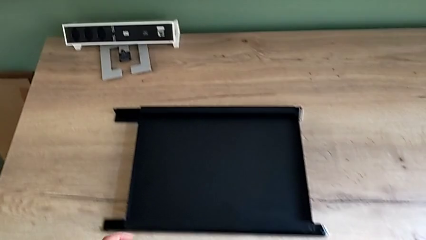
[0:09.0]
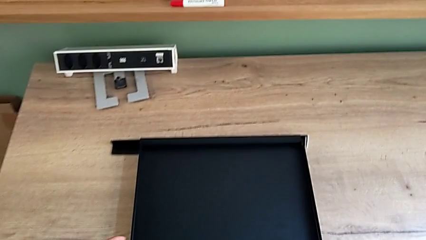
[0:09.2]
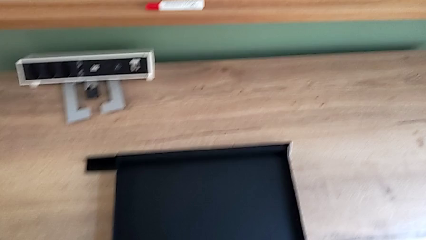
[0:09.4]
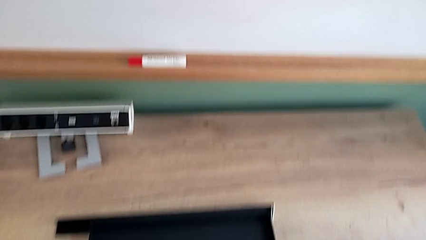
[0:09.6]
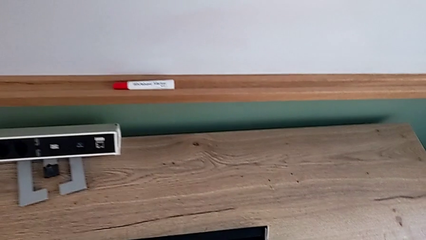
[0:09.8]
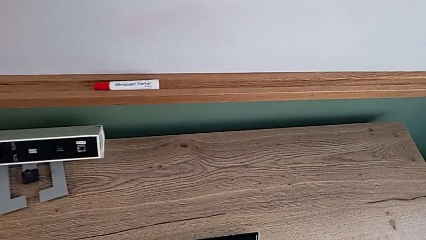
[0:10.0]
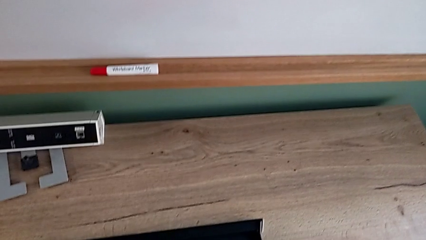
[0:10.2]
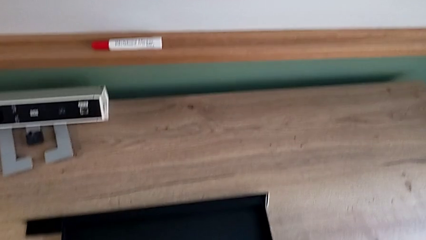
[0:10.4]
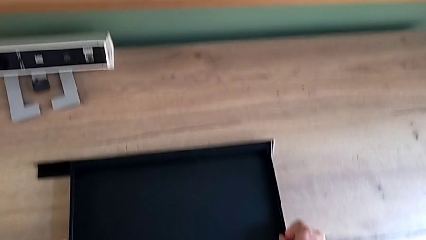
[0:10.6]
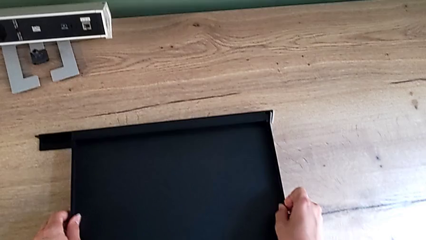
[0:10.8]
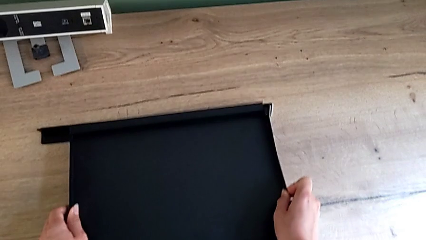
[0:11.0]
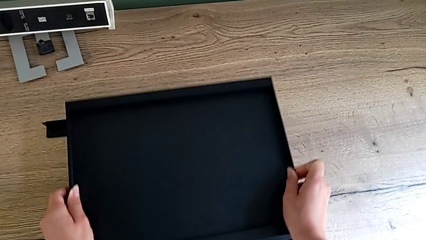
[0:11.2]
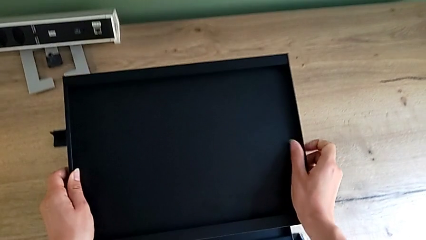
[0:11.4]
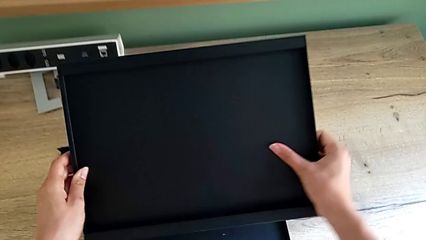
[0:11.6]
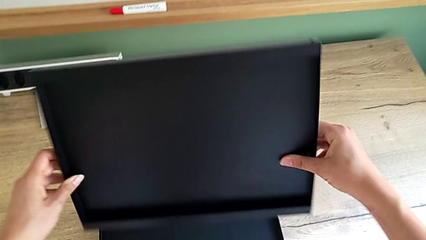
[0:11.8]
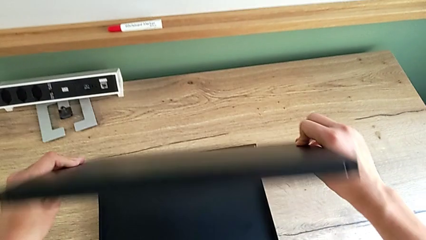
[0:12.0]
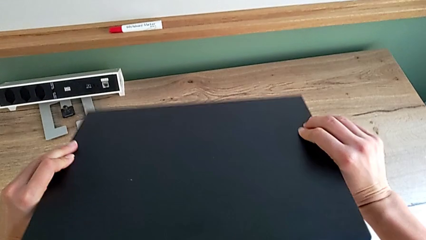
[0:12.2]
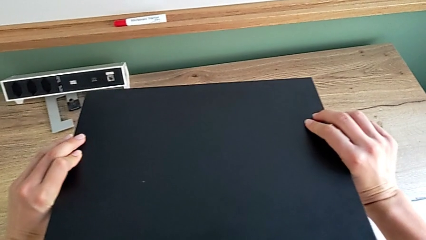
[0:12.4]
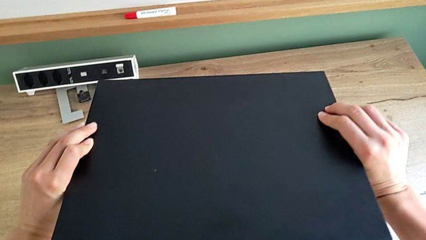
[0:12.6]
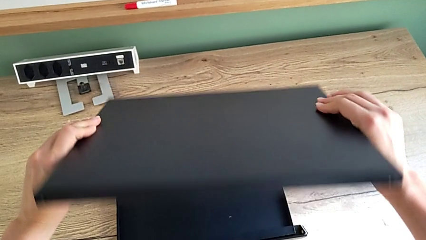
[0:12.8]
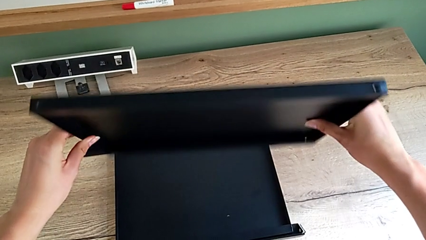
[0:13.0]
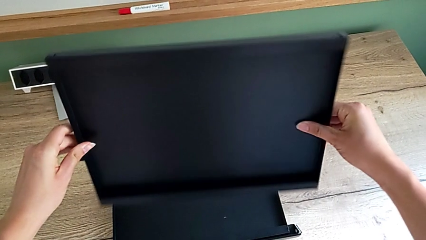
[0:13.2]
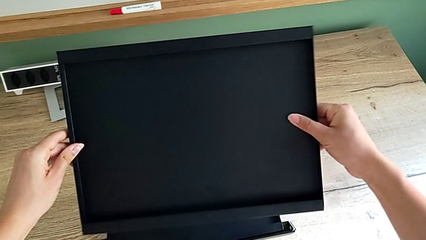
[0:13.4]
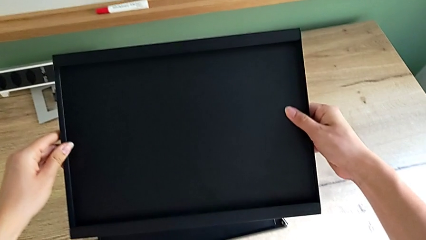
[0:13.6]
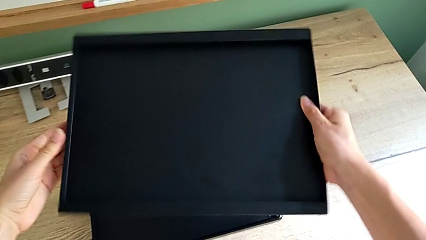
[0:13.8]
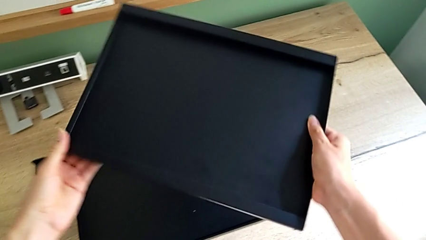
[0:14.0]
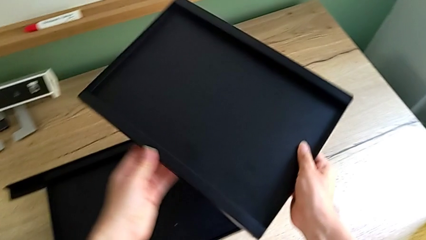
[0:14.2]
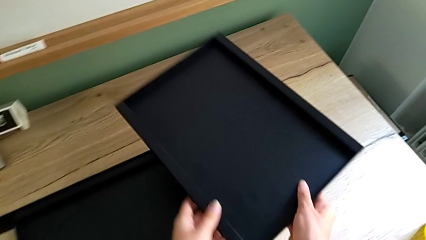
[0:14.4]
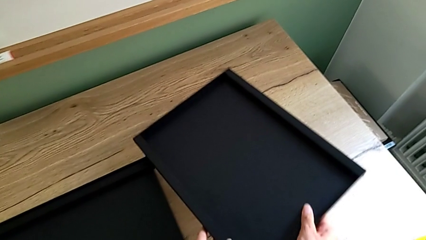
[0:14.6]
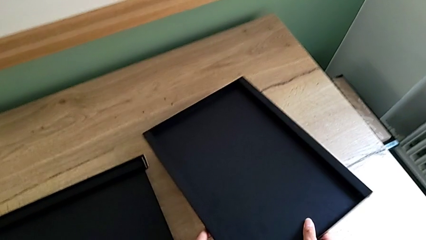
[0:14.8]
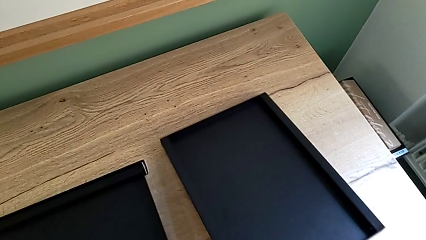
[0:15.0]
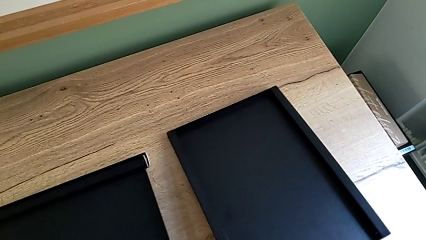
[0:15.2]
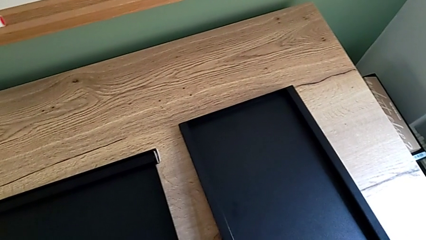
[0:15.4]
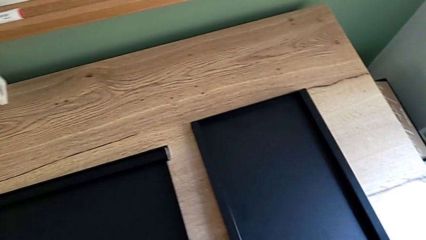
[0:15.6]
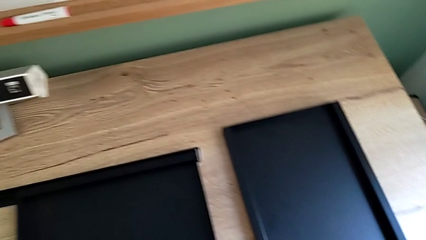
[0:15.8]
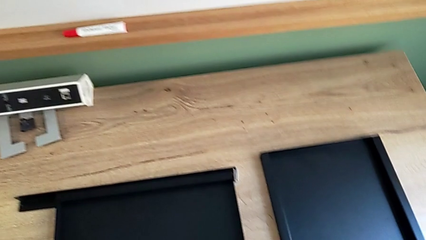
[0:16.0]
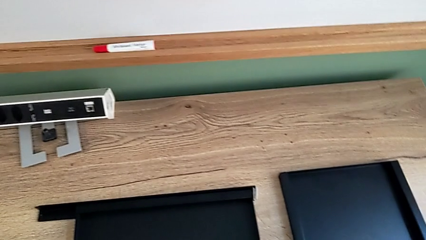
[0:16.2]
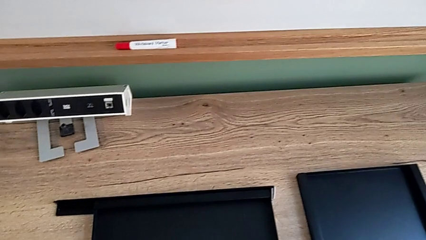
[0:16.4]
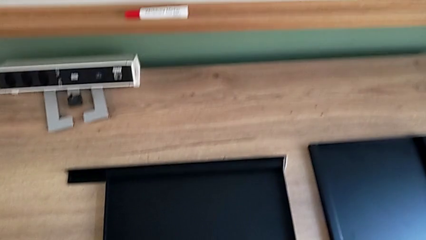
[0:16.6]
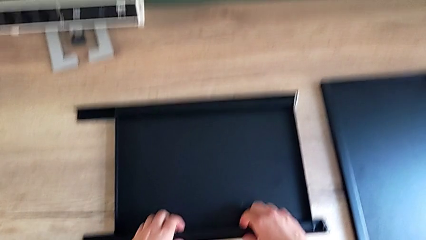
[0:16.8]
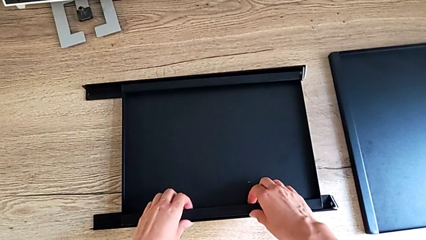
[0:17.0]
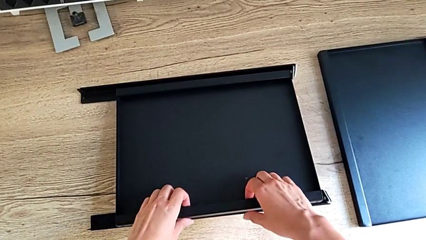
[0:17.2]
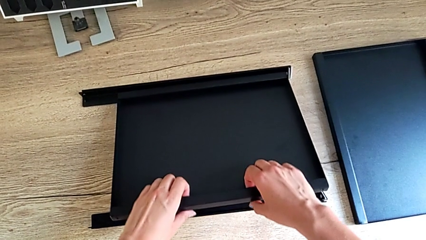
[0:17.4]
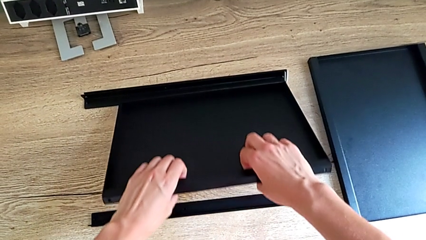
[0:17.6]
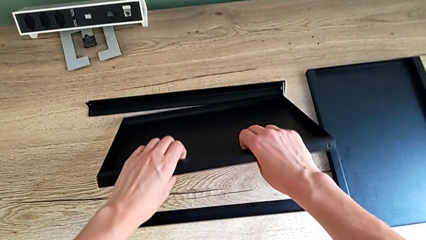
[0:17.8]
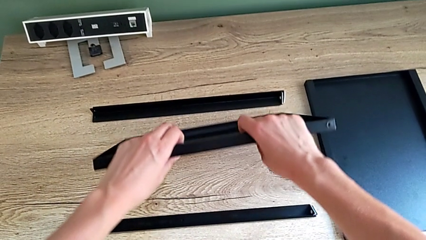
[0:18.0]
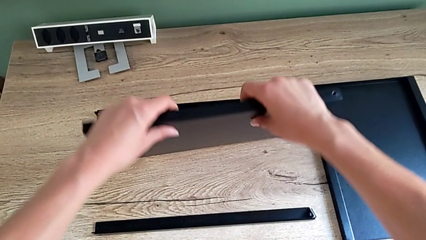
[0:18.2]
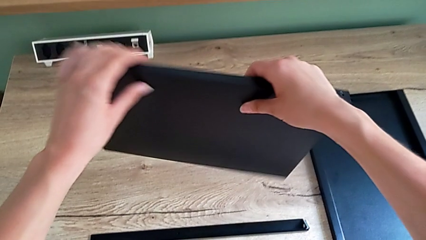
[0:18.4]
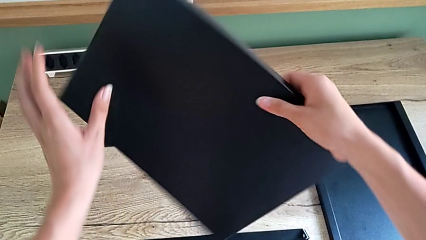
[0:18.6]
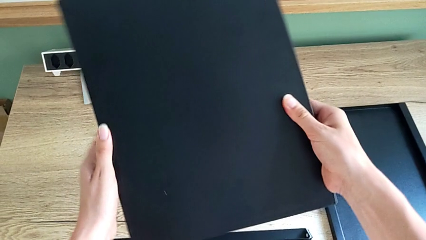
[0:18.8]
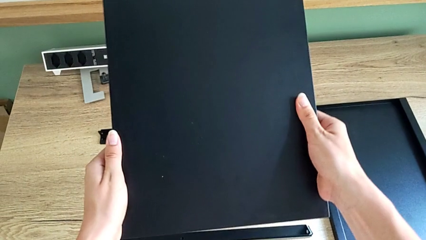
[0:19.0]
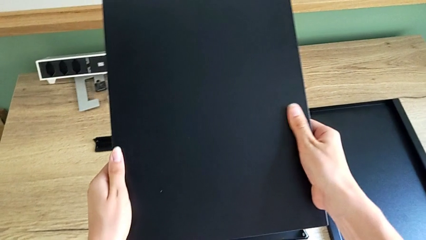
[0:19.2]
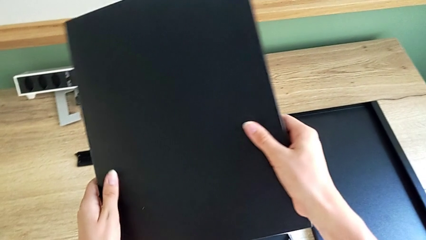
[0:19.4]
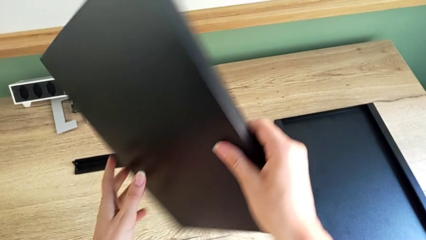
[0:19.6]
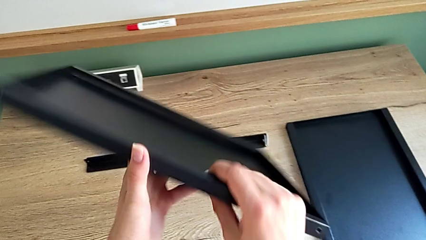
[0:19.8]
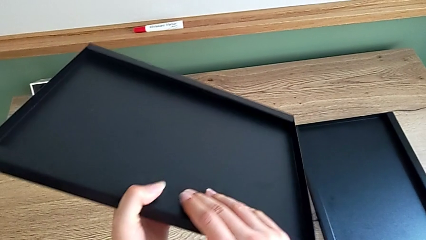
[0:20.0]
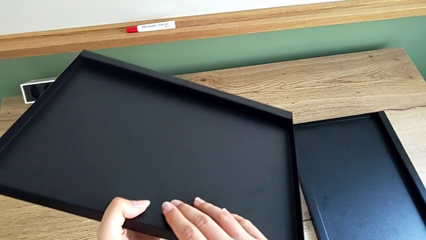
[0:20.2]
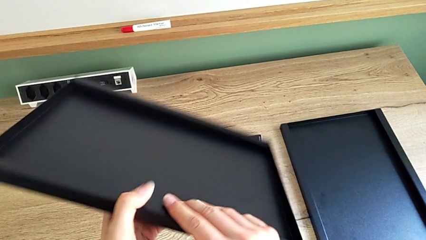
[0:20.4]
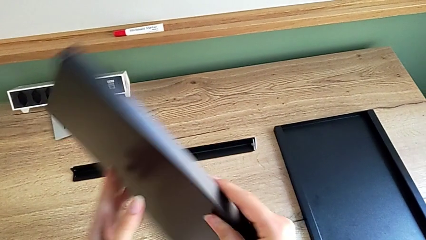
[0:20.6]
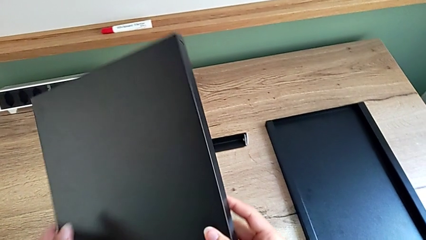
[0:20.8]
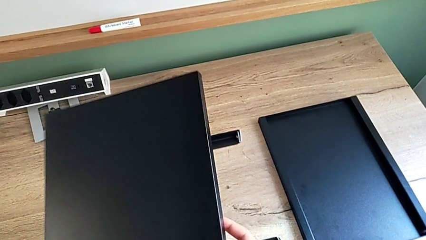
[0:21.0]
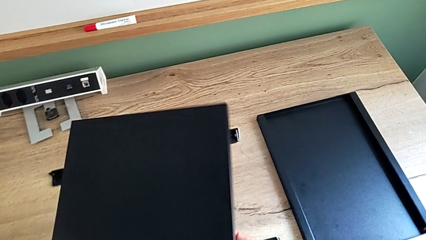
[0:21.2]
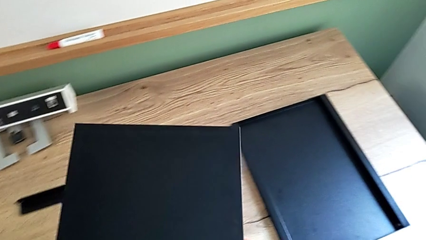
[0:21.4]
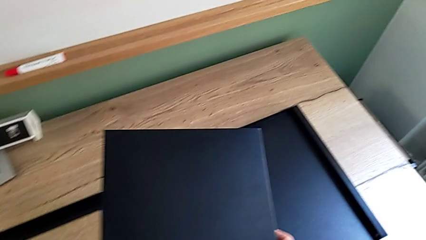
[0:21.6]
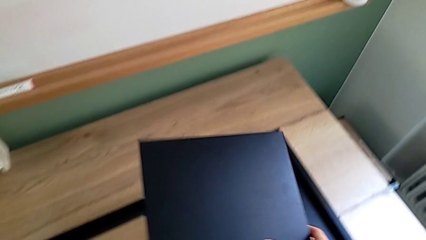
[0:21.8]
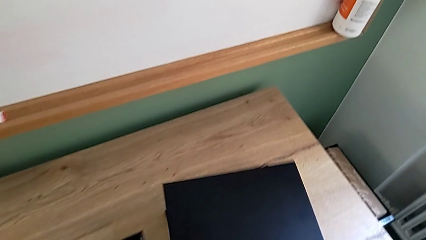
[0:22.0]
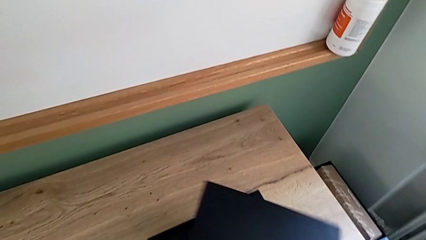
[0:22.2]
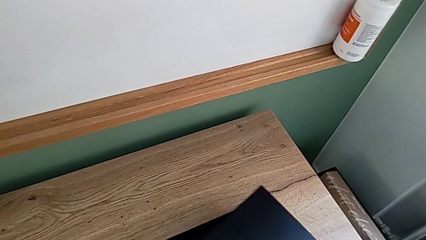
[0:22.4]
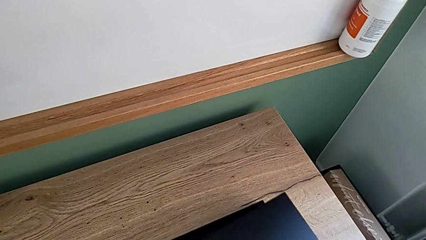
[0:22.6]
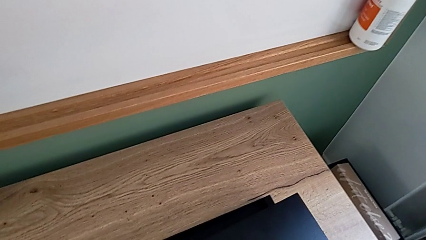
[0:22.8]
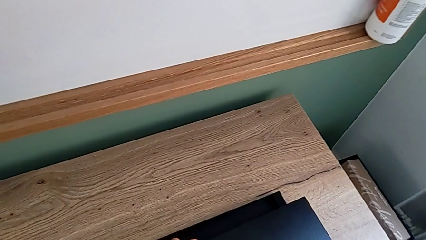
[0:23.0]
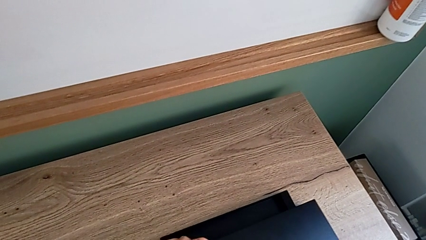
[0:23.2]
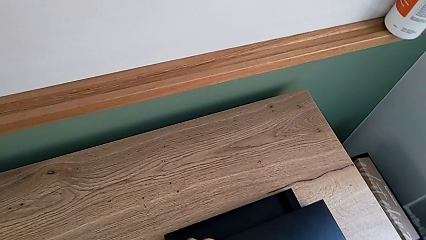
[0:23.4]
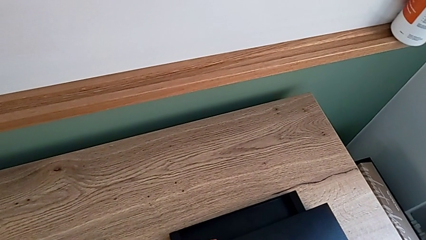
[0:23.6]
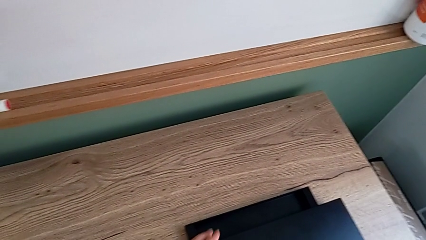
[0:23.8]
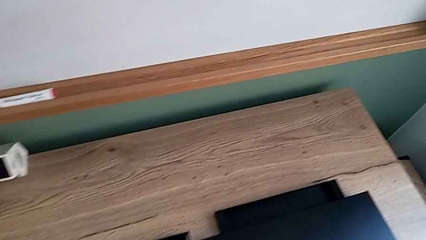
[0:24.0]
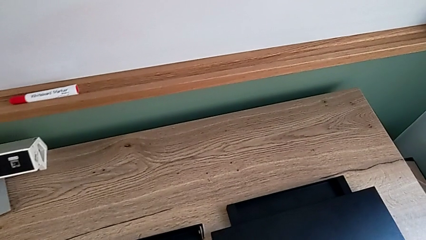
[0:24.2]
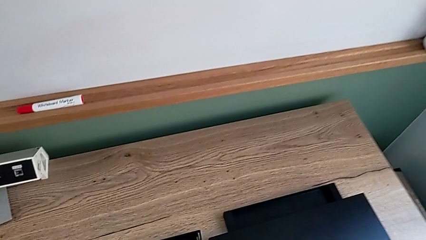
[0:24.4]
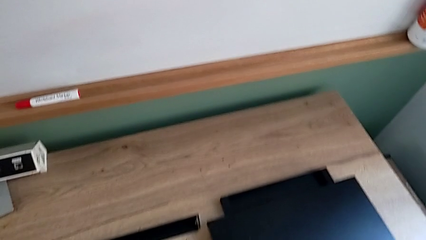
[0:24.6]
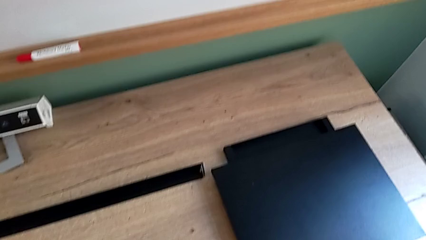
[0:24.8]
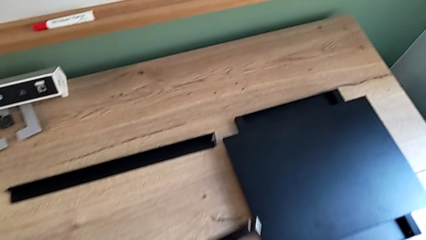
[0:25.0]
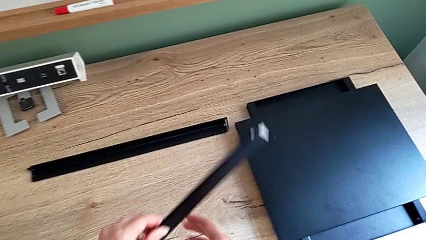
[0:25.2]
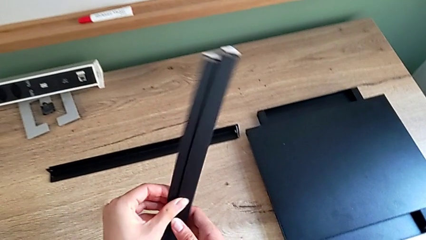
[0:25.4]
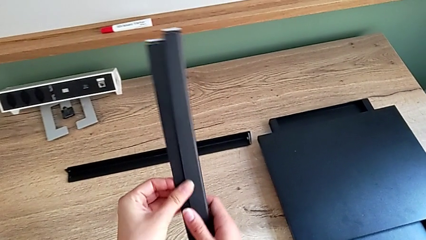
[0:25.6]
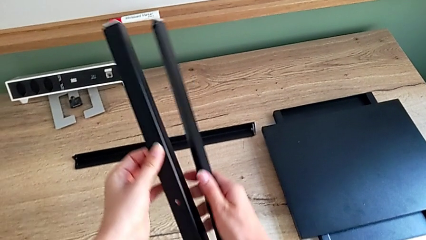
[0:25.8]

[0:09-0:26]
The camera wearer is assembling the first leg onto the shelf. They lift the rectangular tray, place the black tray, inspect the rectangular tray and place it.
